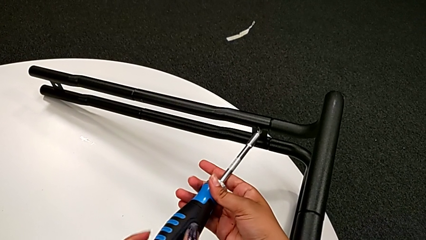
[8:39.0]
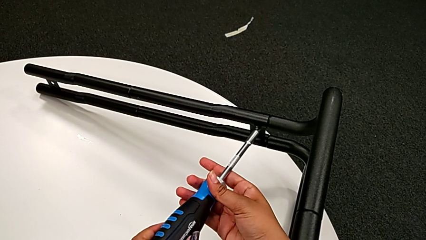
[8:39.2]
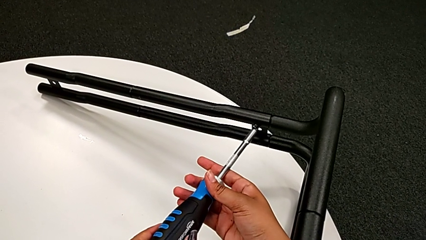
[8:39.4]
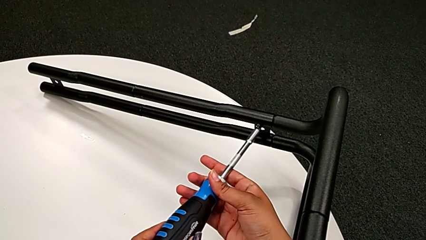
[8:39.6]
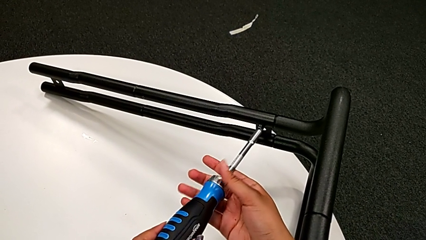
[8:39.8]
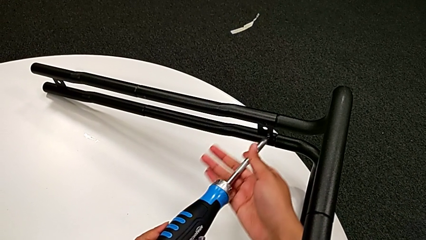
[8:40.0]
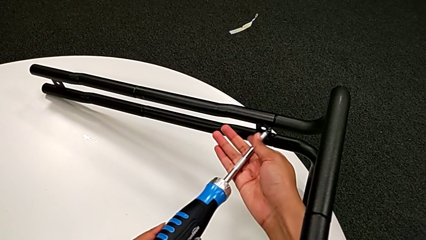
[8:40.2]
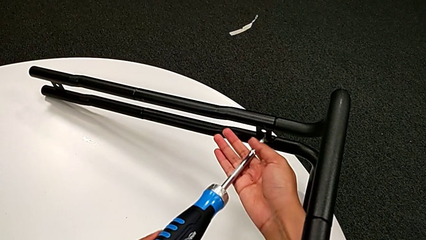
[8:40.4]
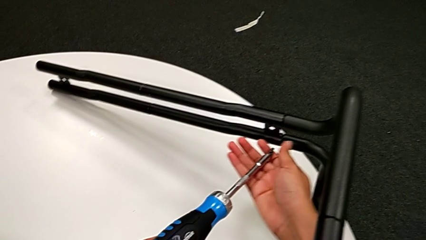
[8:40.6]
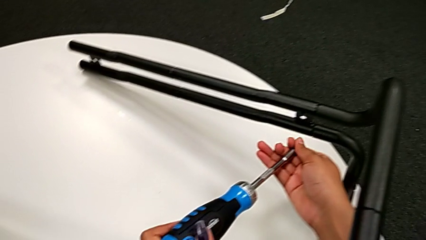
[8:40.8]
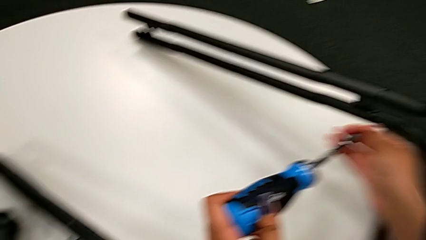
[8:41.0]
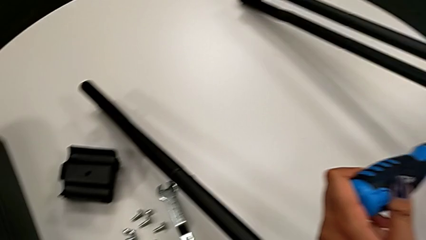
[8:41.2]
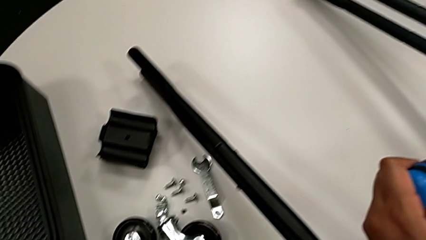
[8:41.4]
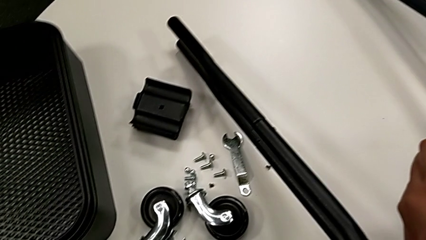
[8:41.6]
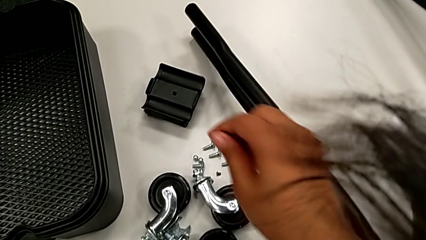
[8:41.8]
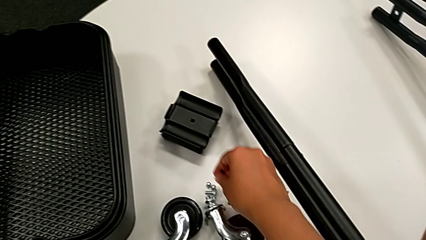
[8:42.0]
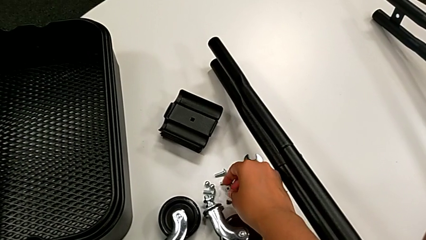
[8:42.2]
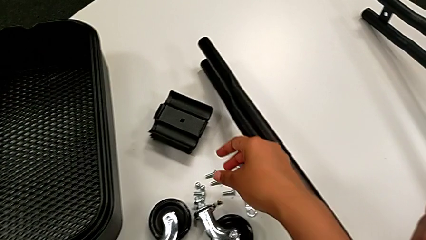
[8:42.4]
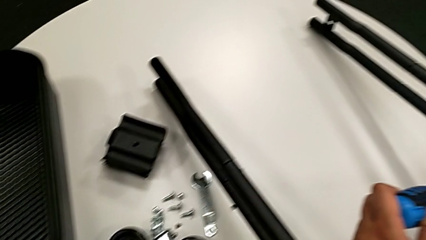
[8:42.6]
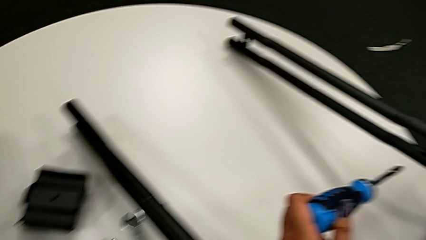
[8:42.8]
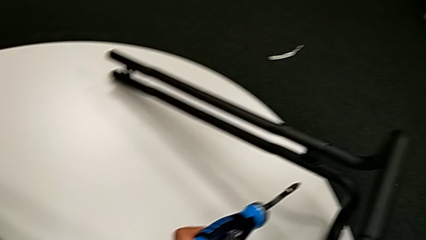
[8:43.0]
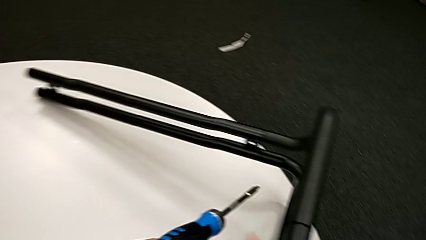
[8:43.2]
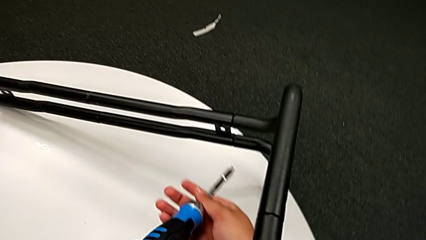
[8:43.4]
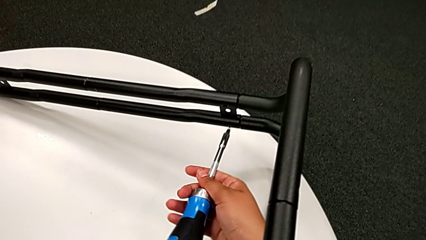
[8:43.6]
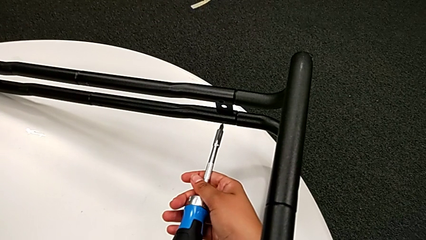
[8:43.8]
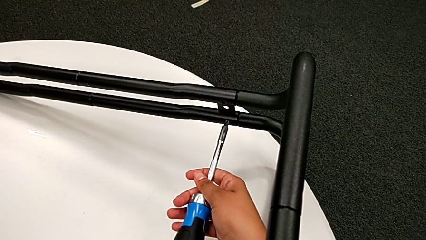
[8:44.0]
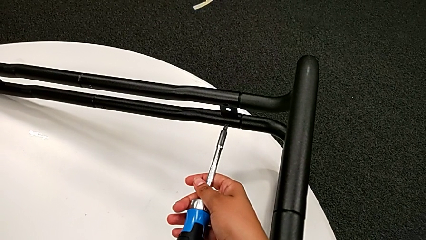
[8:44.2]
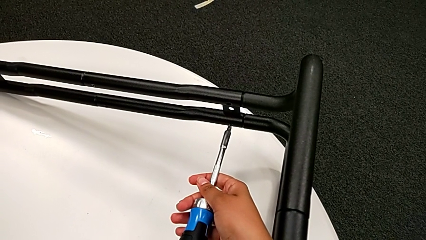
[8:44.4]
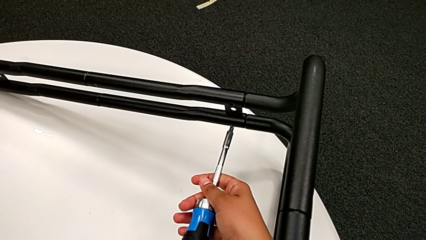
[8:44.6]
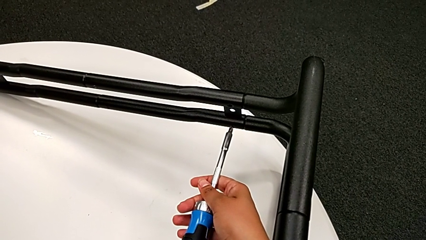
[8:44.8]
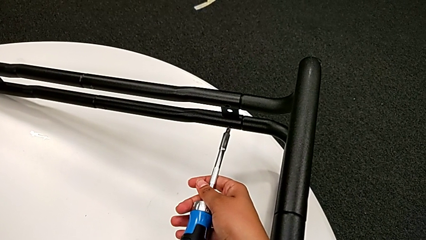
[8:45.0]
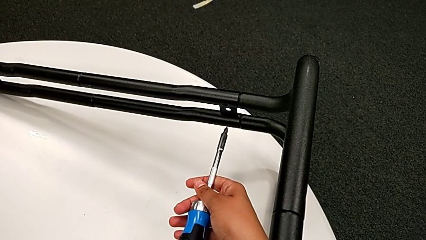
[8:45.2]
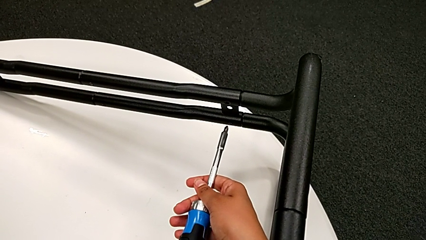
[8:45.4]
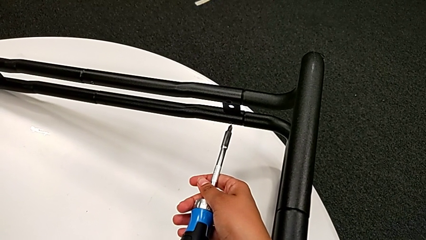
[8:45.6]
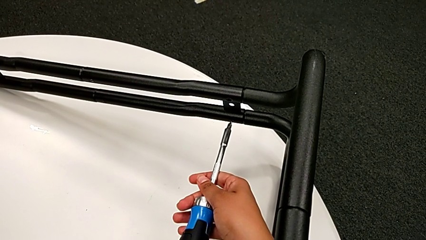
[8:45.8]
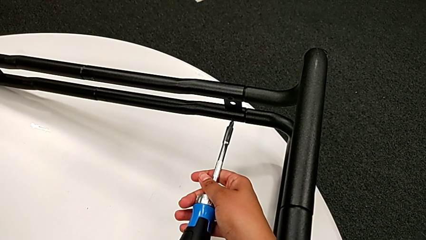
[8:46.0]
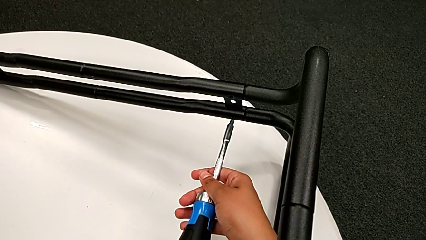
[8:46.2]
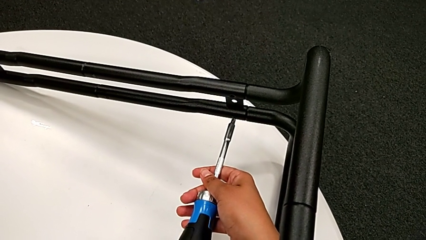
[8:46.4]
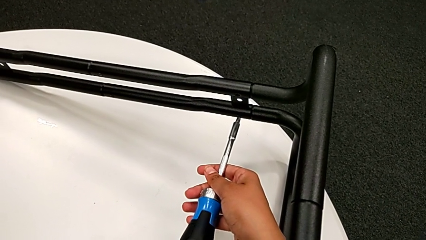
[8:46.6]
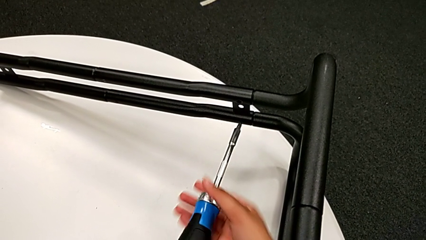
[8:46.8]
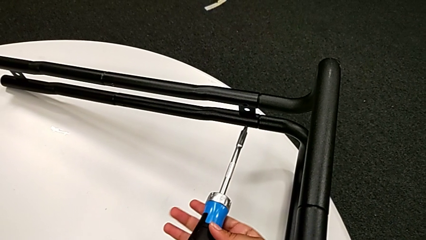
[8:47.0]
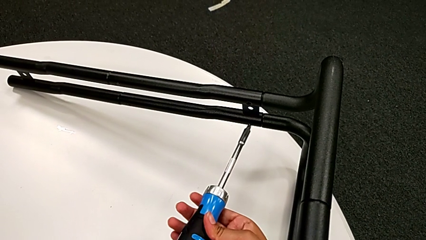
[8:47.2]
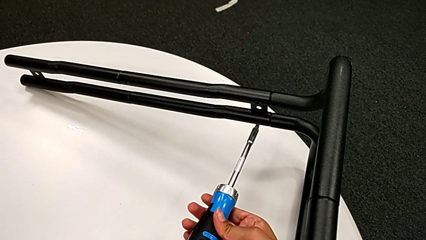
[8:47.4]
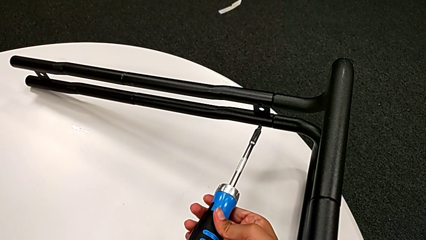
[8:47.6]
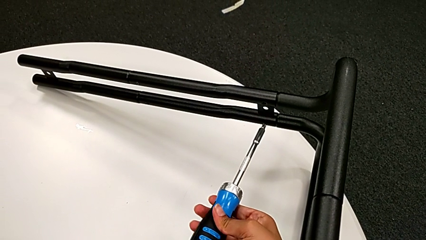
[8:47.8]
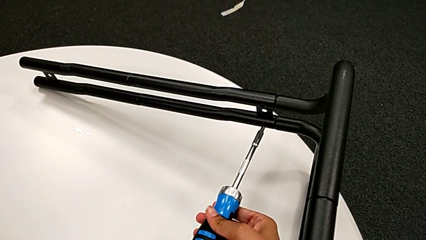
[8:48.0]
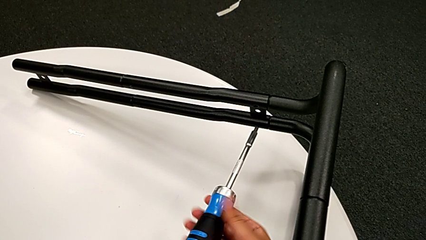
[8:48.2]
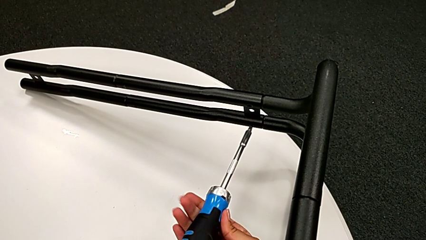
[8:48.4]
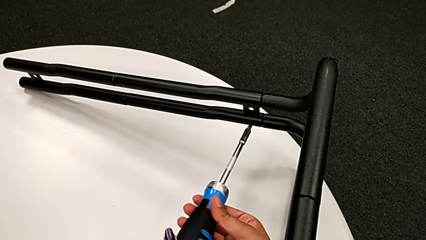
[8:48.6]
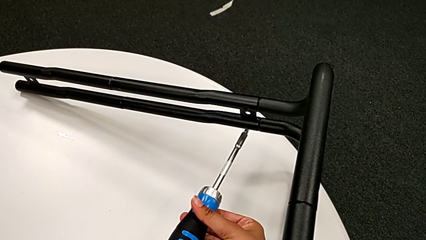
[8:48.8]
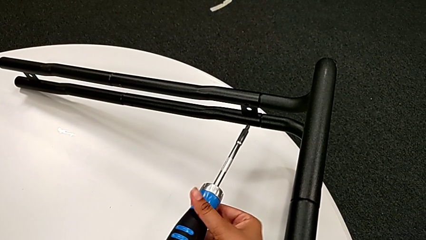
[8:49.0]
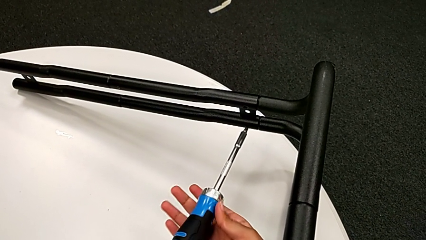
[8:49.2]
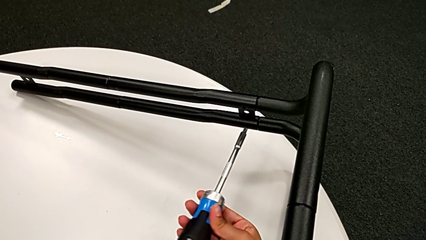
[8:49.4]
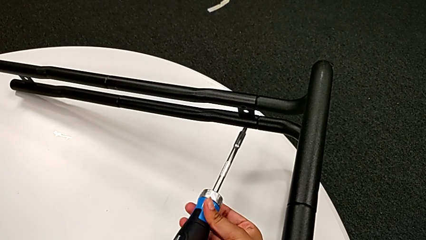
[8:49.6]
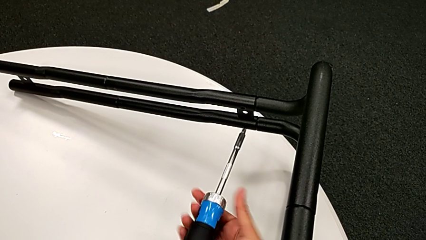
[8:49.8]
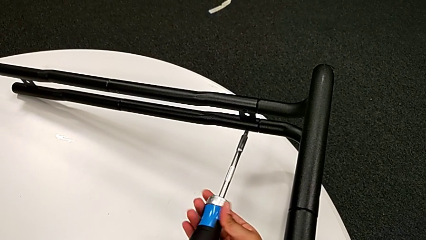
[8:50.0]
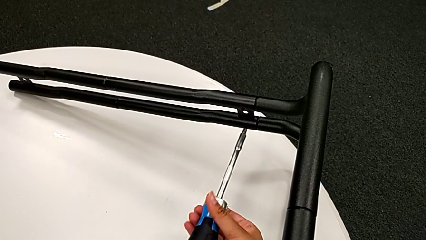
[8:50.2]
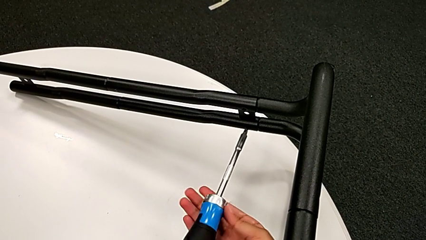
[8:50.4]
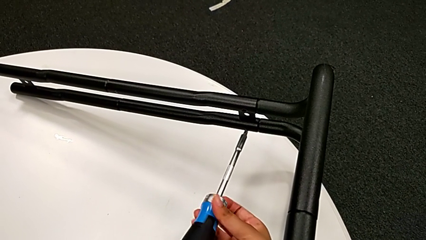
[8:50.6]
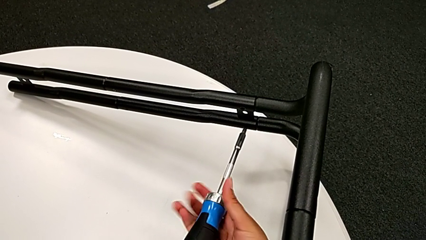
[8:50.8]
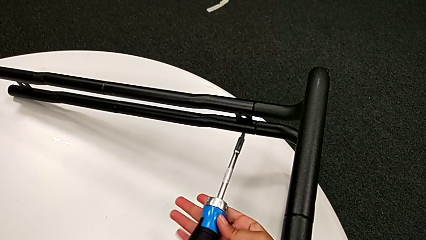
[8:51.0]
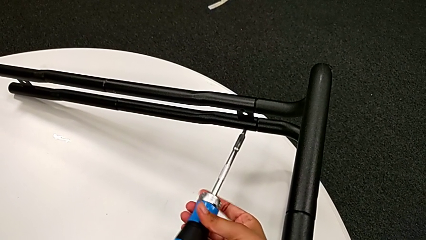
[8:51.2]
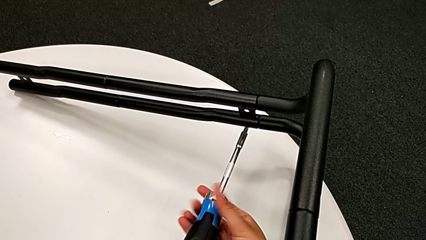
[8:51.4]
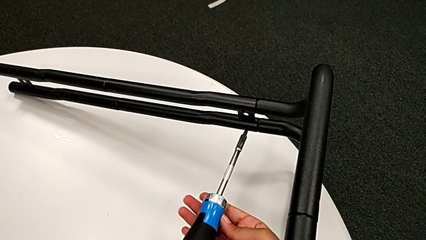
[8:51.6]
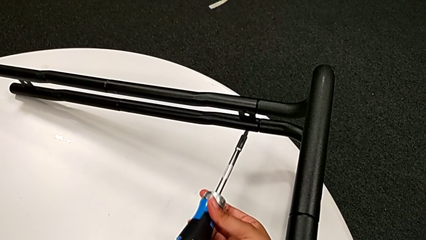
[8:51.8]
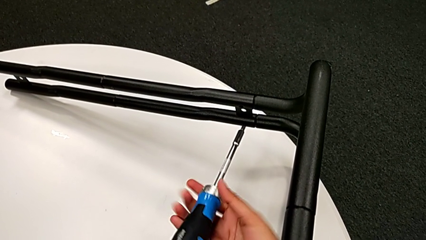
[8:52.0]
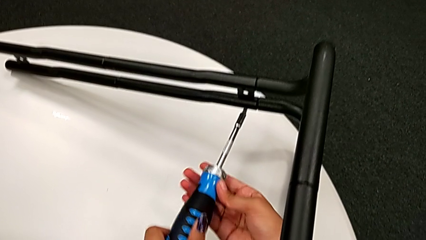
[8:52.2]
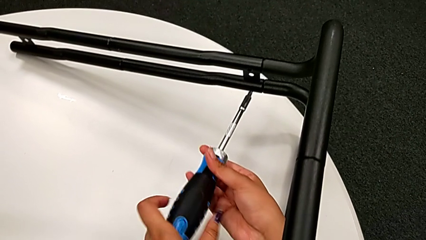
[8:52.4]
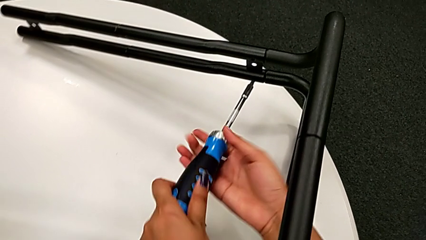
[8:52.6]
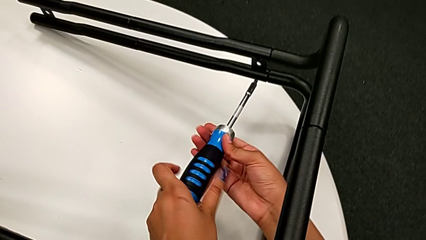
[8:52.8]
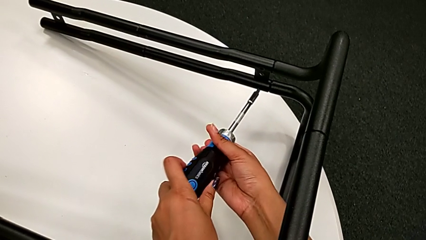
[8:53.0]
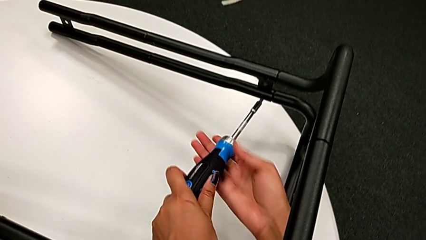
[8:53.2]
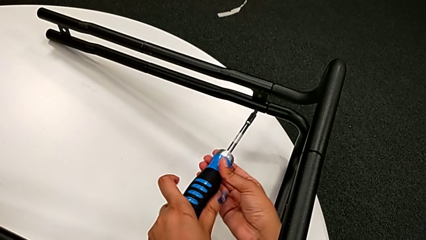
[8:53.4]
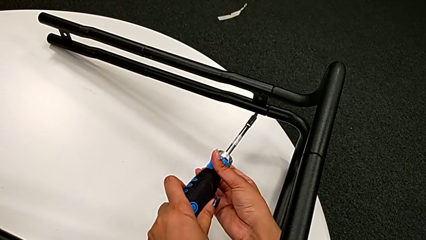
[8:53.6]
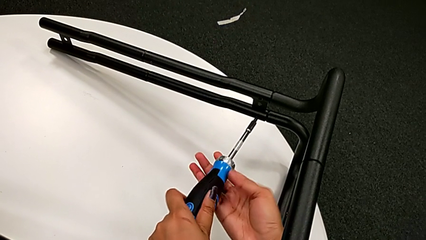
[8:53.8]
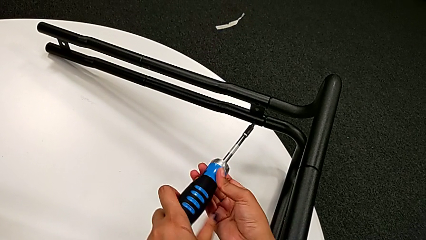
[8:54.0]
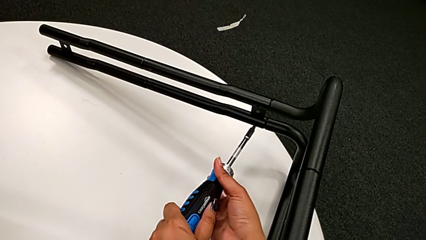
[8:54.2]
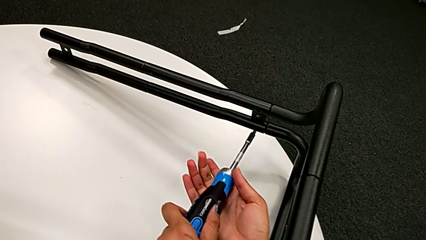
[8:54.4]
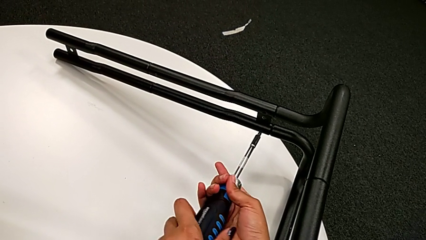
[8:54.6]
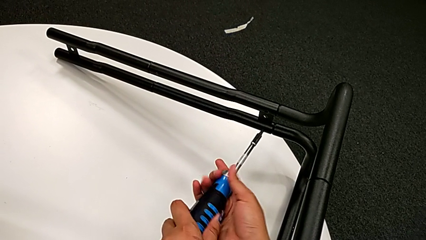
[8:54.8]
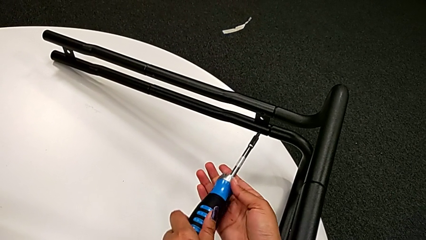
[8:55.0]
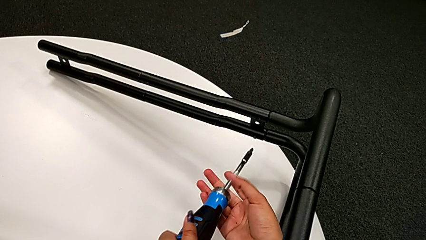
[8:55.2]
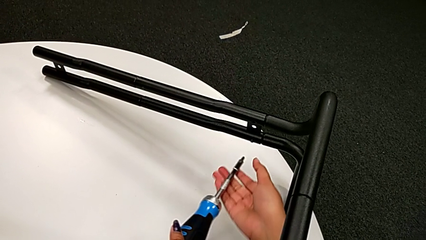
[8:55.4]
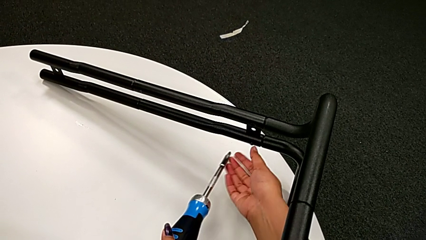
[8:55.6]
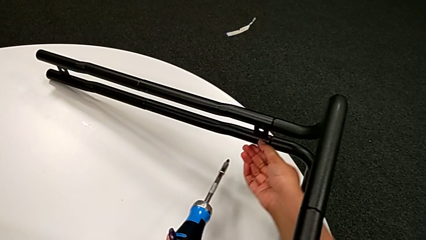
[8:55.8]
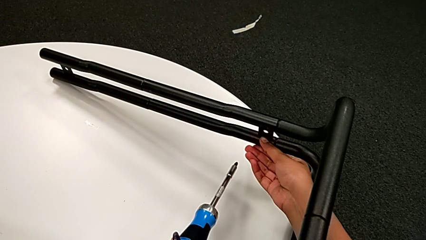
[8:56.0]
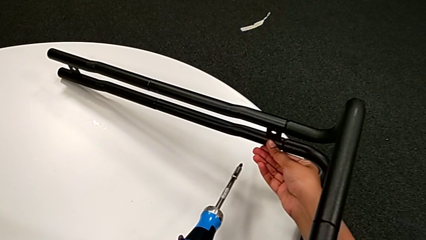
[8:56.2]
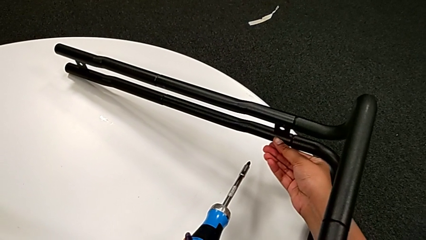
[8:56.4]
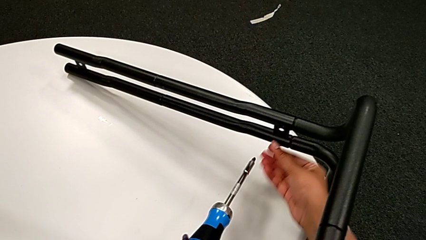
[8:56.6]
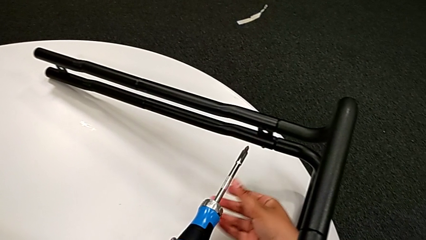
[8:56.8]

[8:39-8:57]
The camera wearer is unscrewing the screw connecting the bar and the base frame. They disassemble the little screw, place it, insert the large screwdriver, unscrew the large screw and inspect the little screw.
